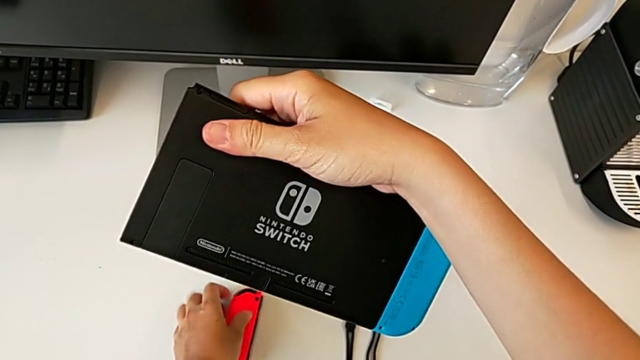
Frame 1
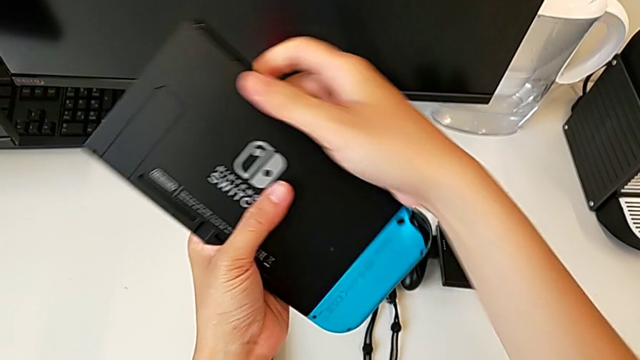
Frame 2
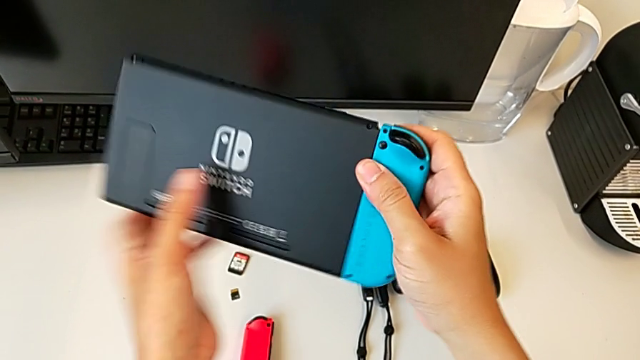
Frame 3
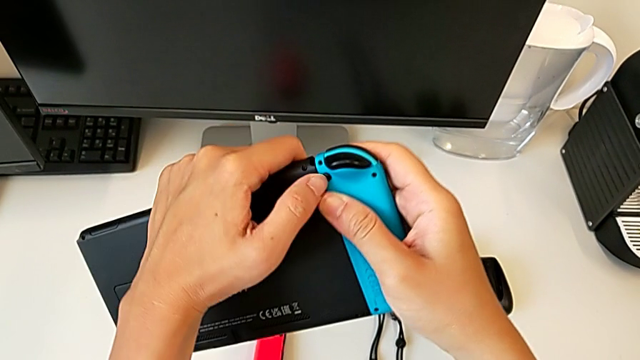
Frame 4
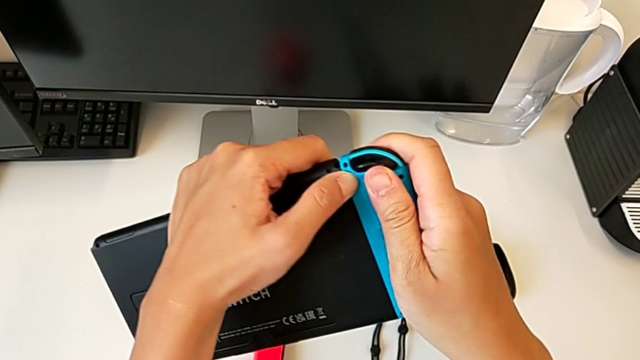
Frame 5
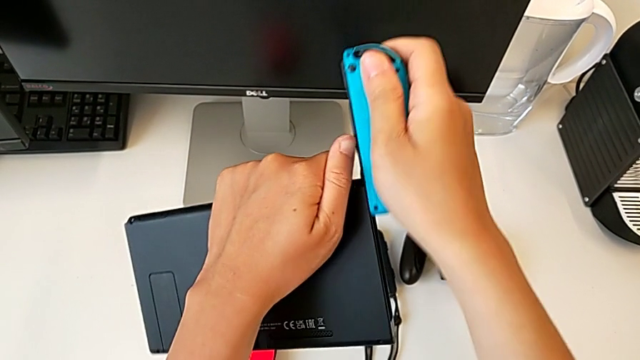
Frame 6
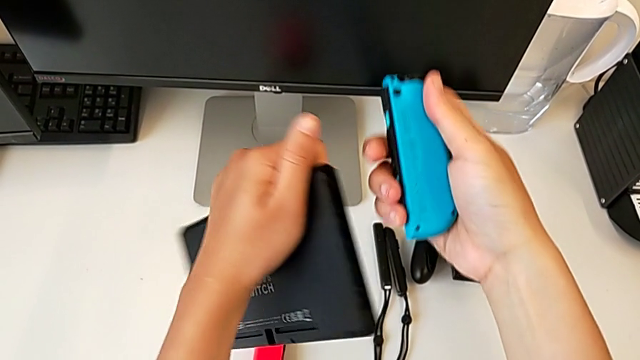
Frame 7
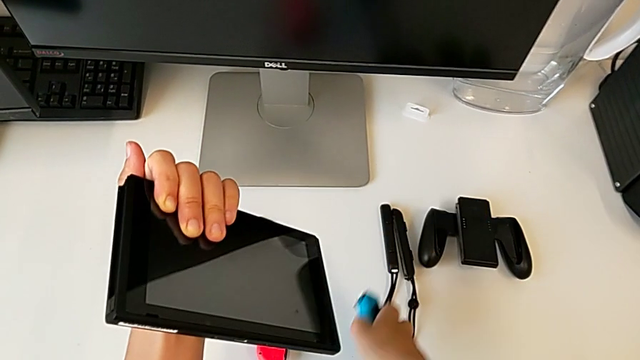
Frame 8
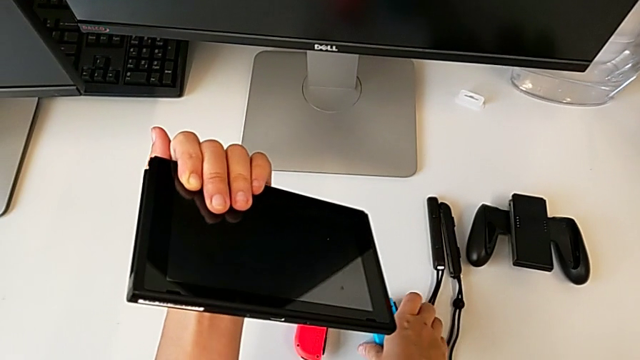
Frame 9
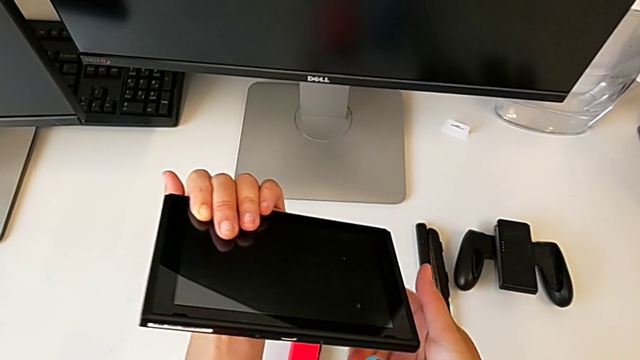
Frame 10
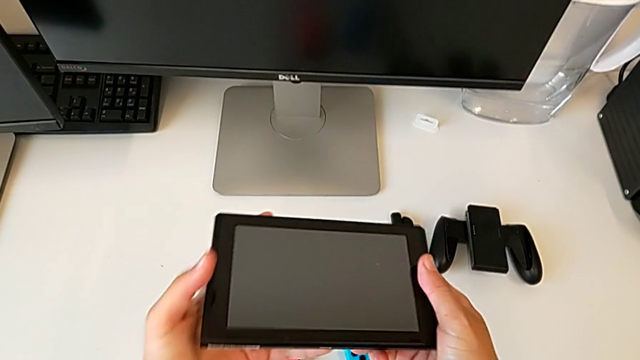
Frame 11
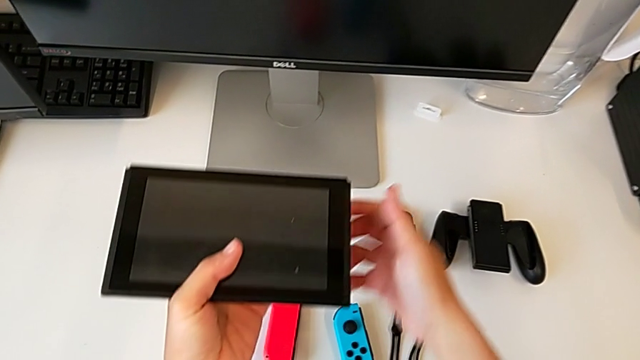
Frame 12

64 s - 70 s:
The camera wearer removes the blue Joy-Con controller from the Nintendo Switch console. They place the red Joy-Con controller, press the back button, withdraw the blue Joy-Con controller and place it.

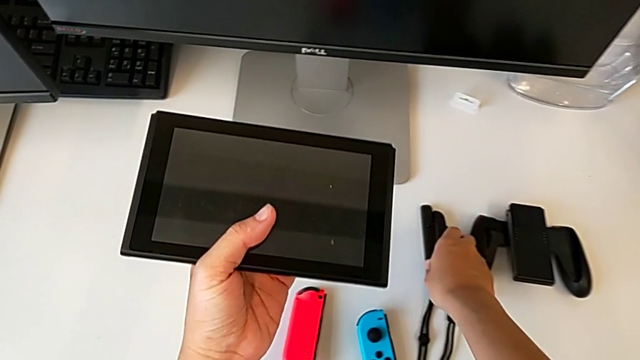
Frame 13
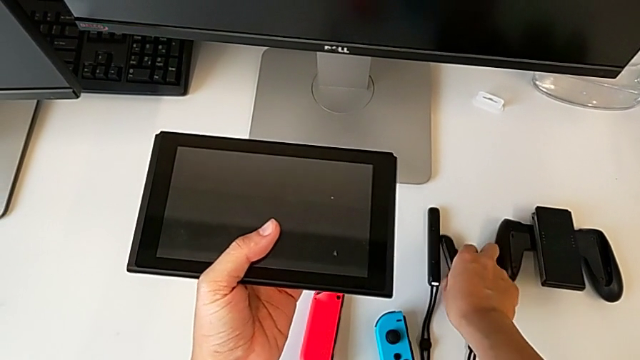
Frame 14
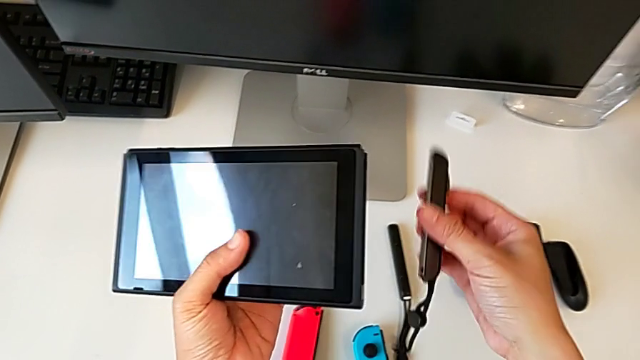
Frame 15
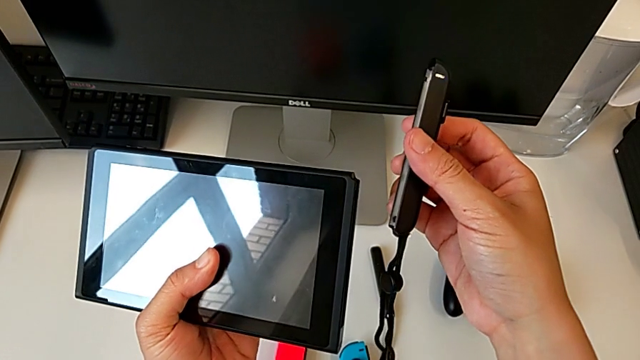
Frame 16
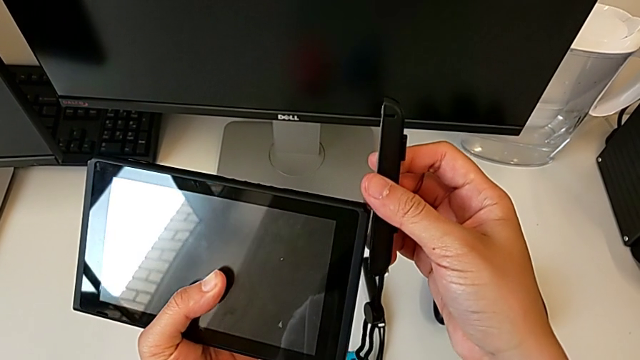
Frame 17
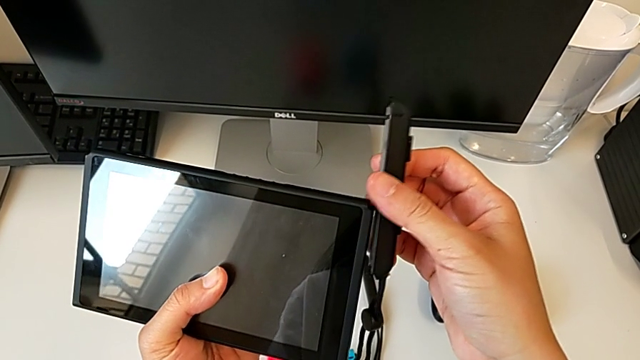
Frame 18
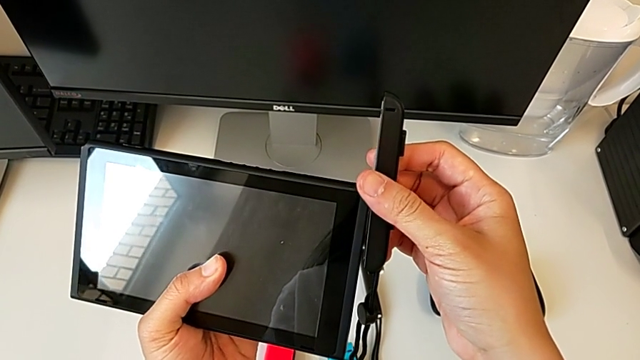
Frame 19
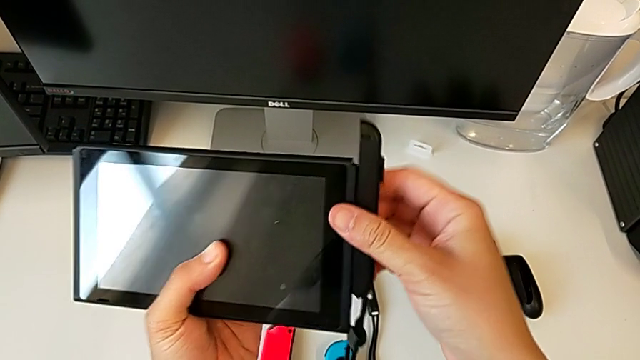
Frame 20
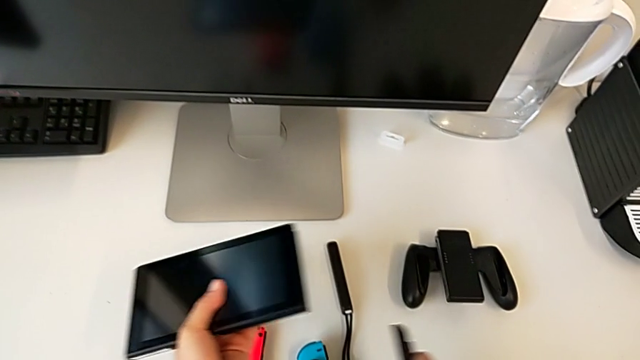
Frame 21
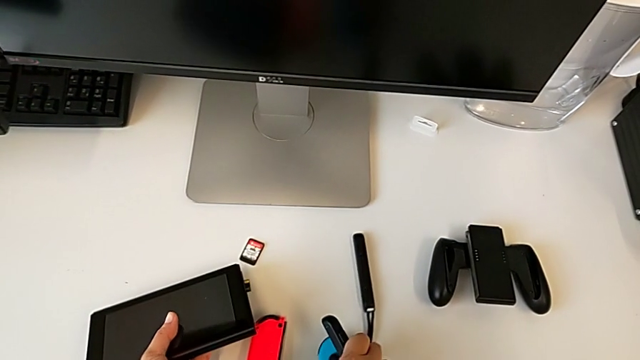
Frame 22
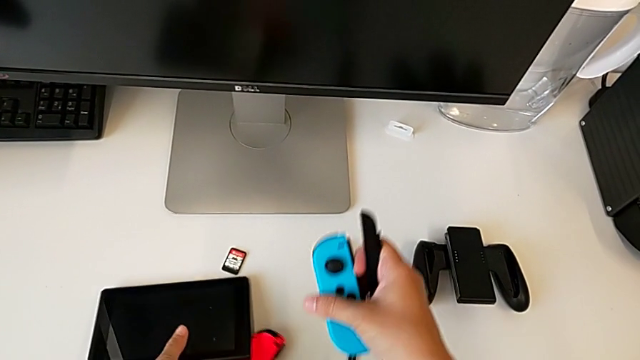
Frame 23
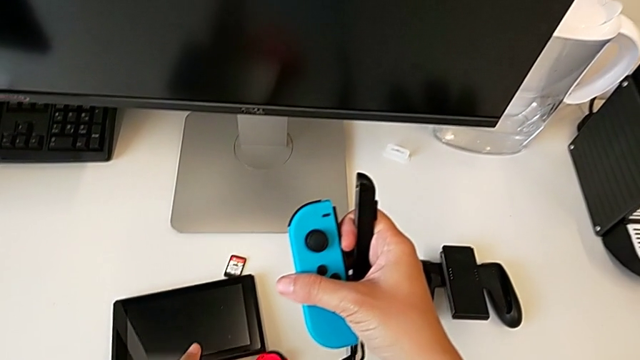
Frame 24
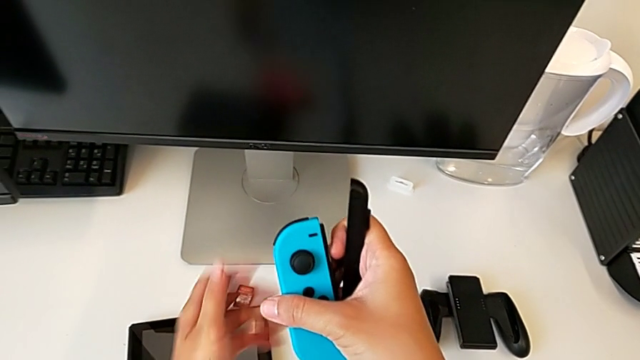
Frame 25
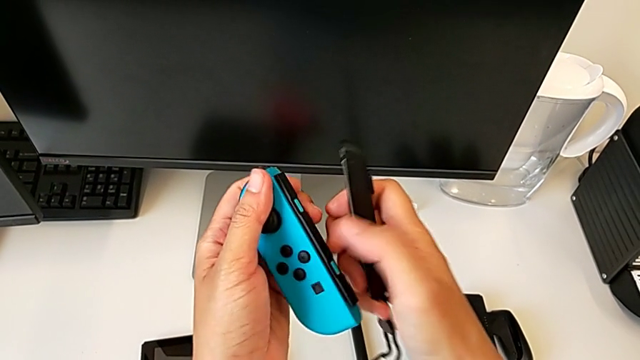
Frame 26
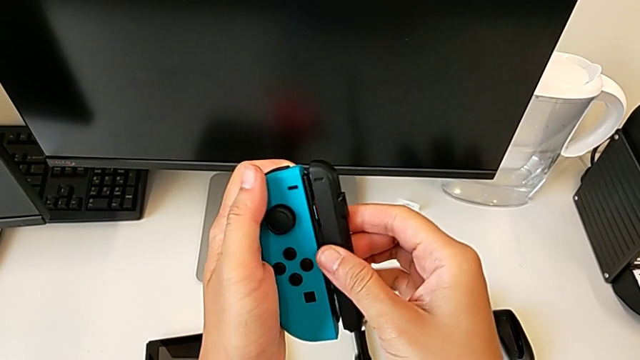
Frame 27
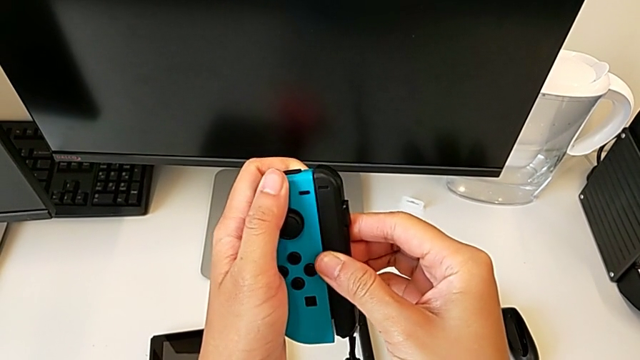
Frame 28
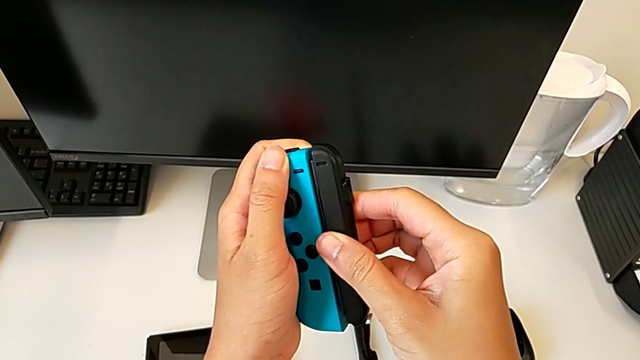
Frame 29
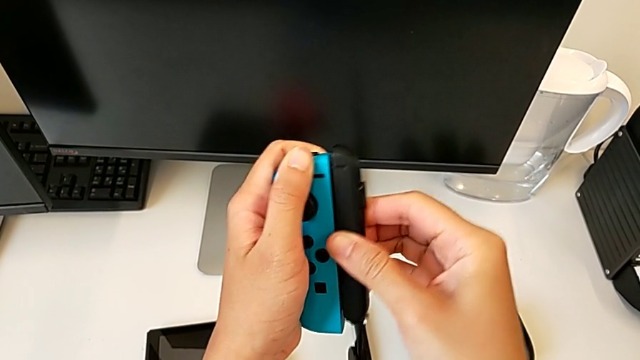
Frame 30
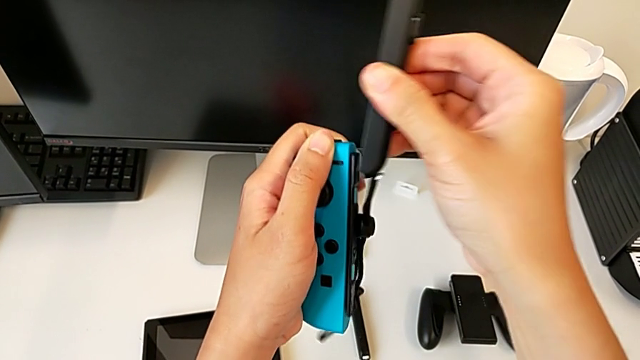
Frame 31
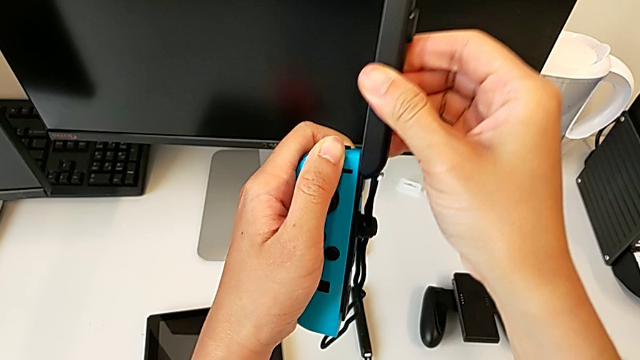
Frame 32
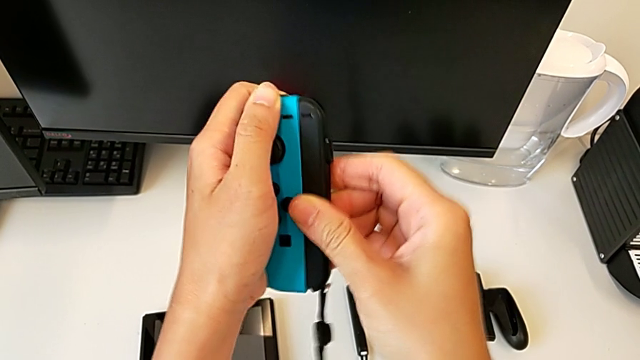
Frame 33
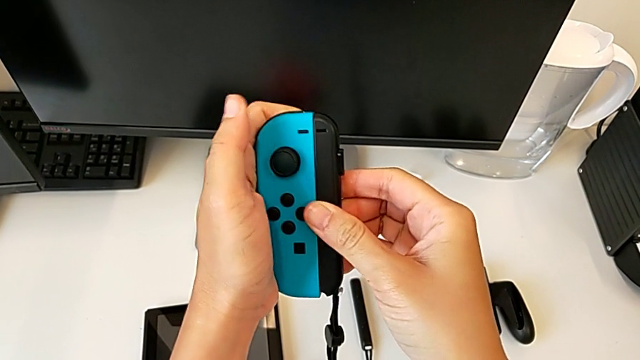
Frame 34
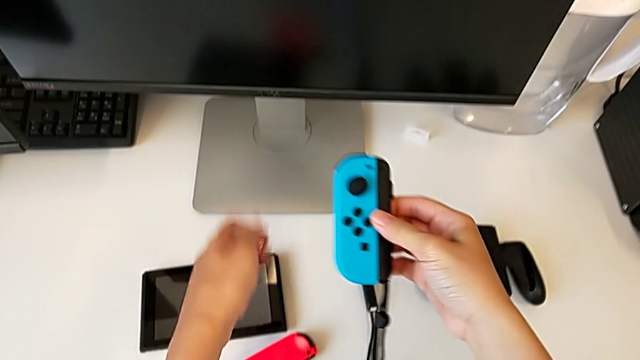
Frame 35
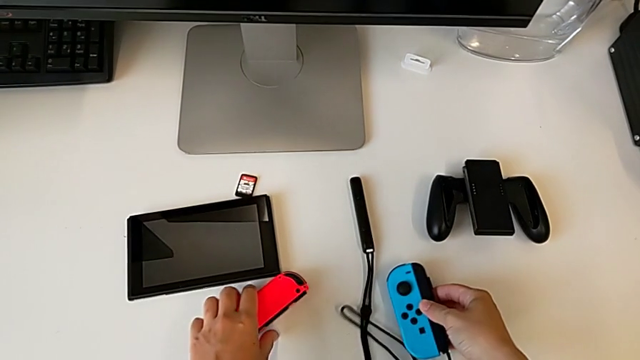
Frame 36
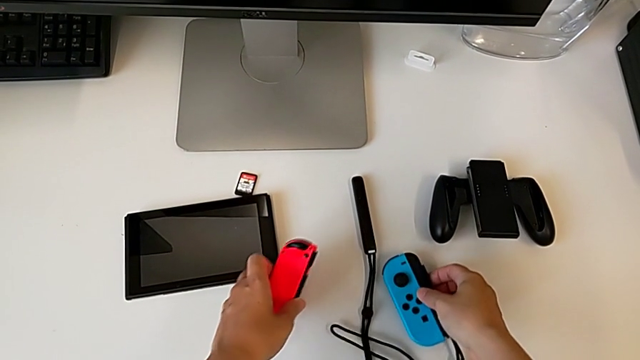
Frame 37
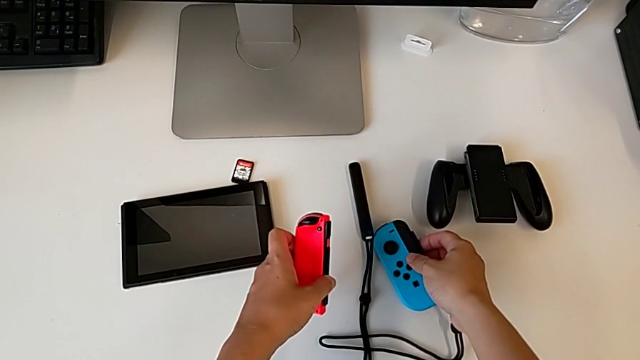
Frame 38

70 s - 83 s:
The camera wearer inserts the Joy-Con straps into the blue Joy-Con controller. They keep grabbing the Joy-Con strap, grab the blue Joy-Con controller, place the Nintendo Switch, insert the Joy-Con strap and slide it.

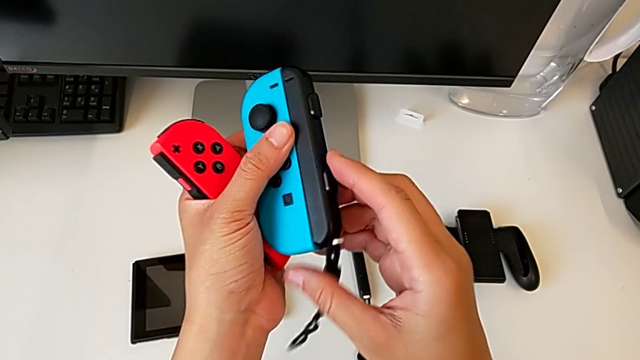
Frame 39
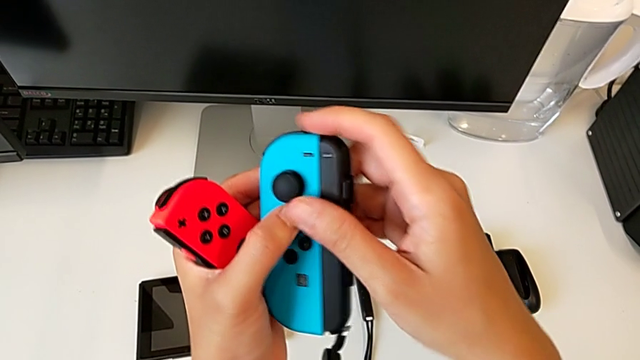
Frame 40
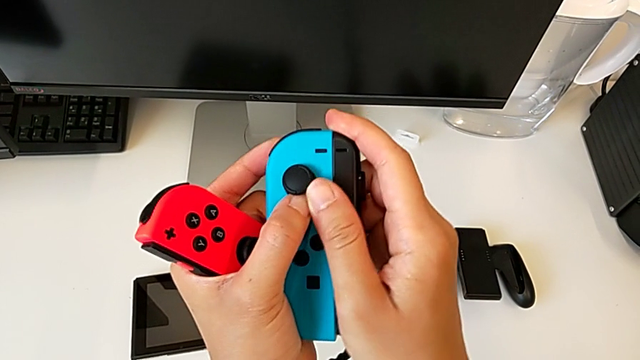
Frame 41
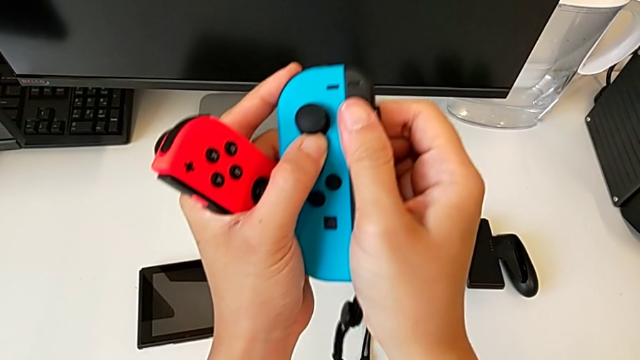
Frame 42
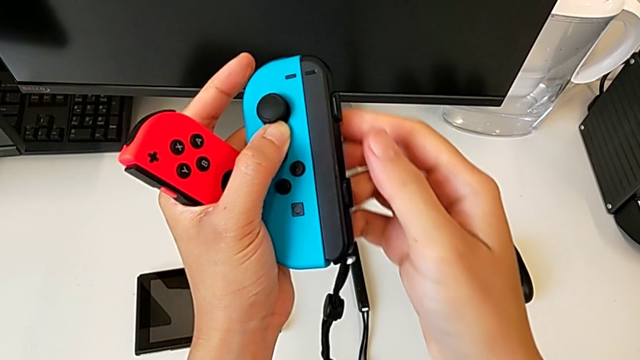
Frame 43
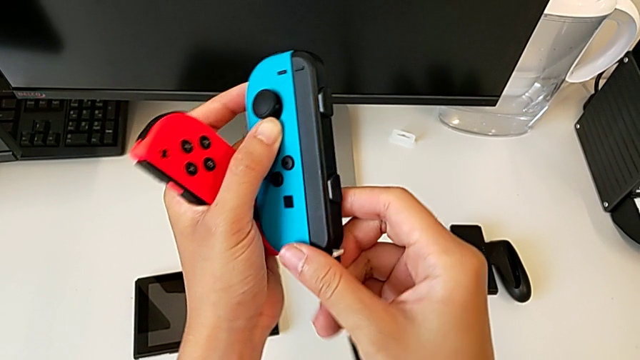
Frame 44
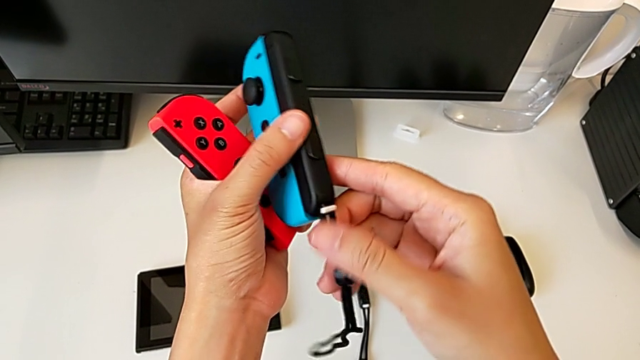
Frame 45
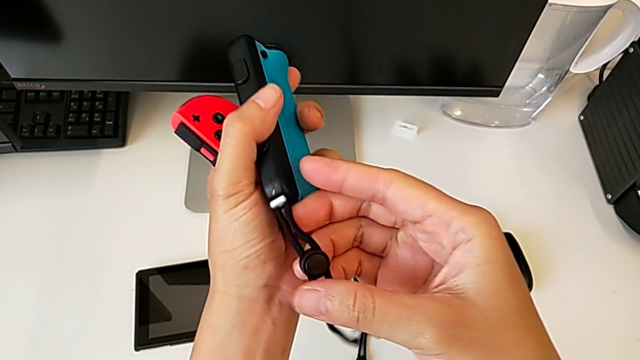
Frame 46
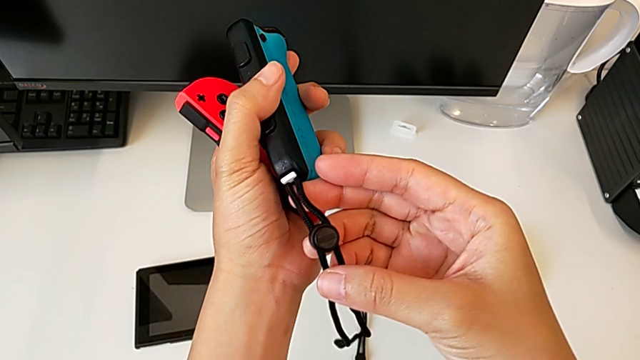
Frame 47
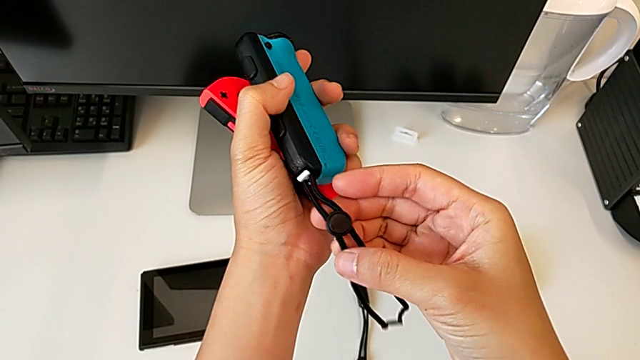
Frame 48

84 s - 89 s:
The camera wearer is locking the Joy-Con strap lock. They begin to inspect the Joy-Con strap.
